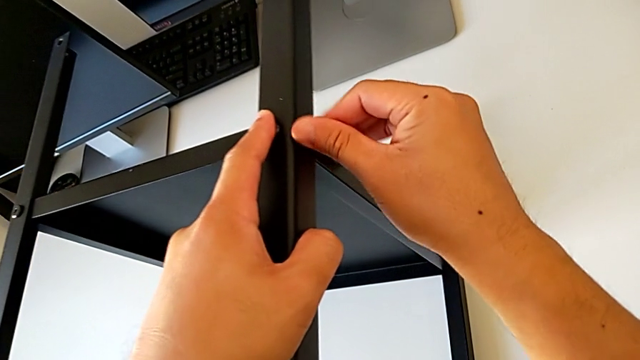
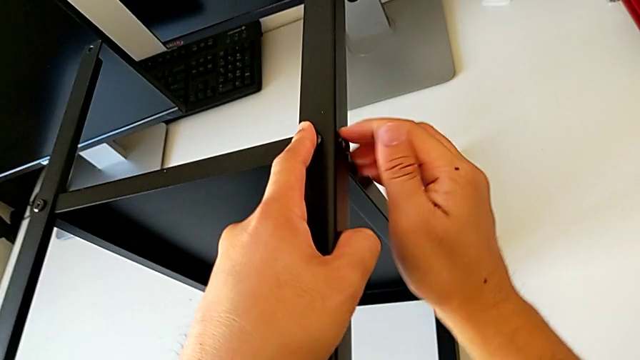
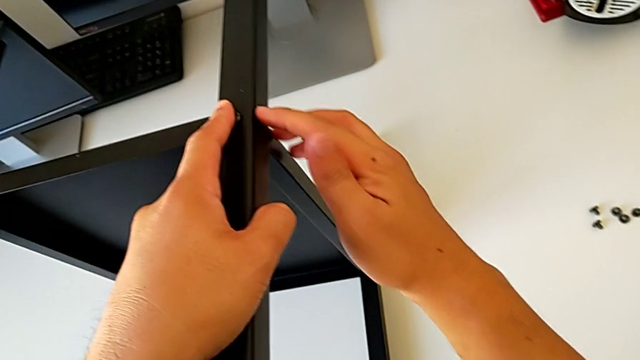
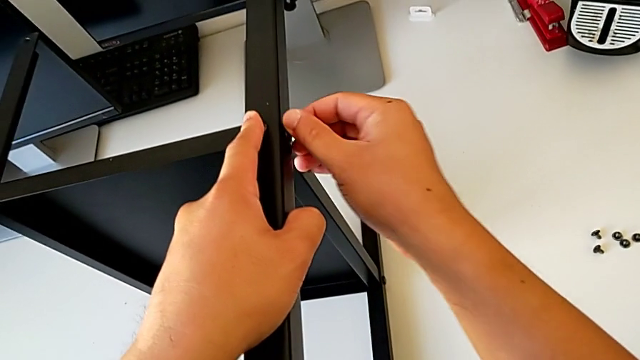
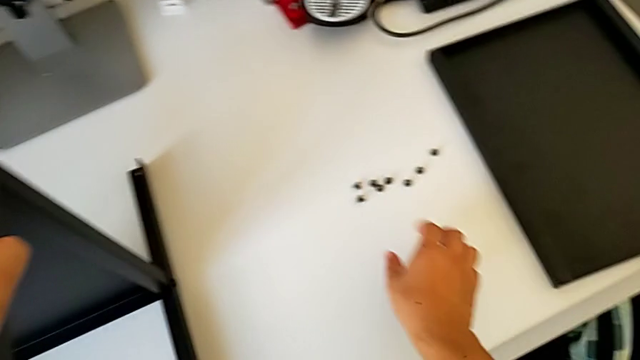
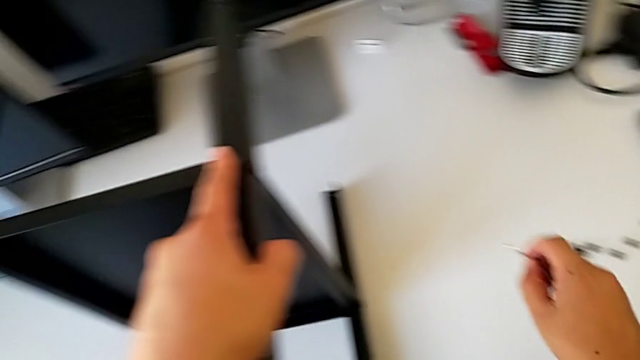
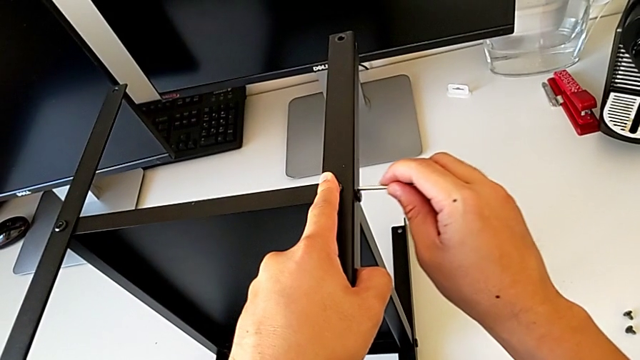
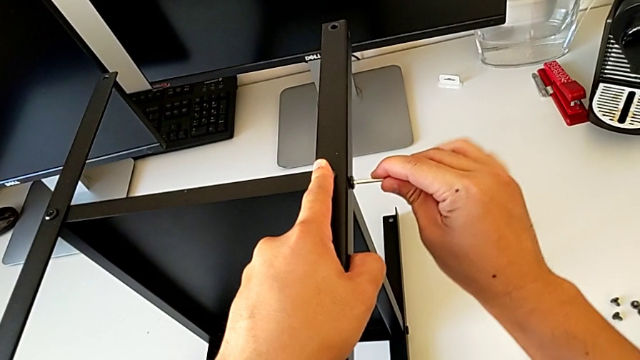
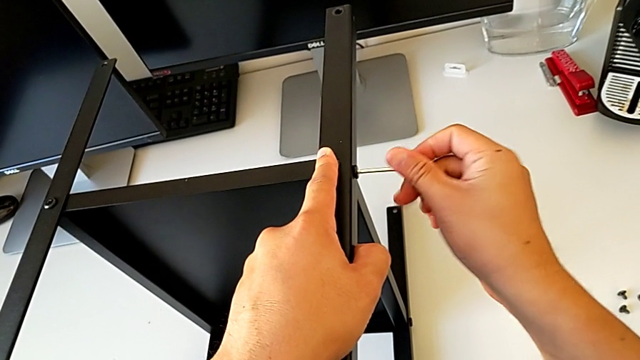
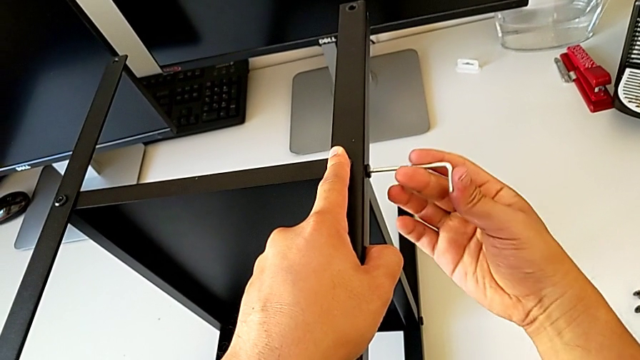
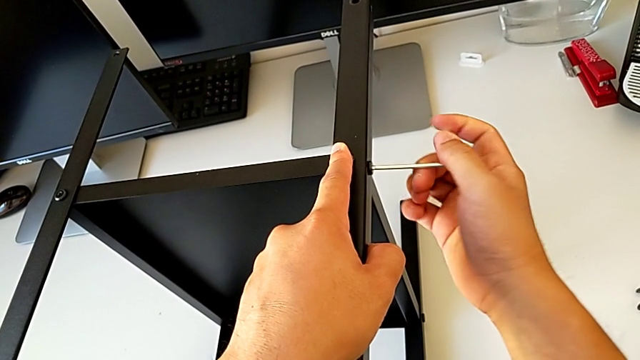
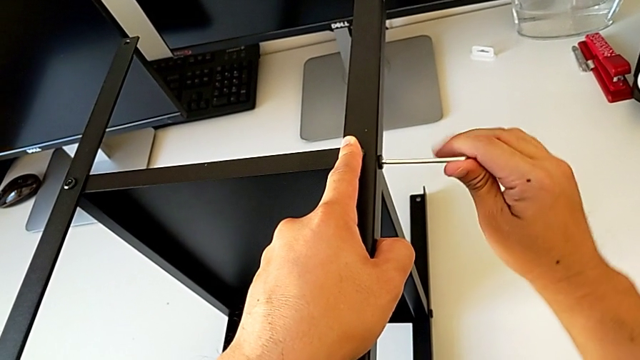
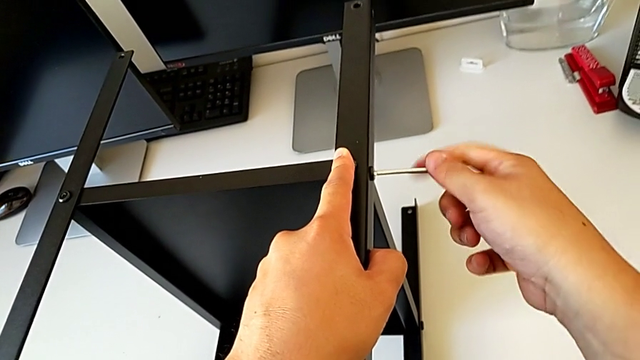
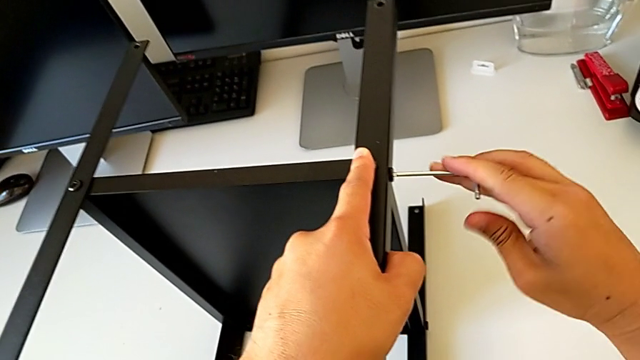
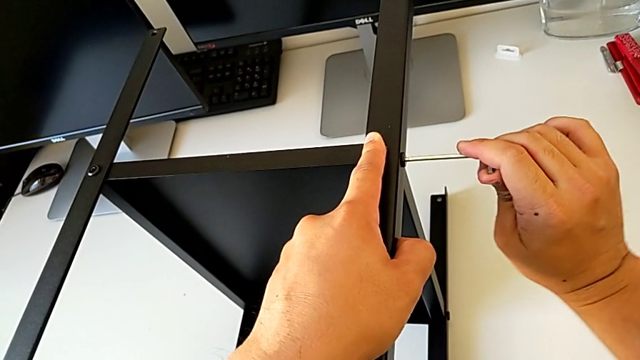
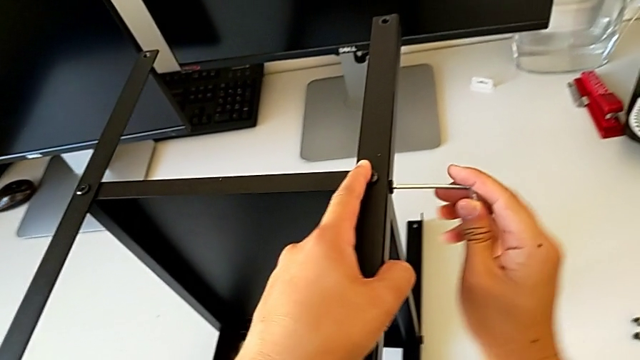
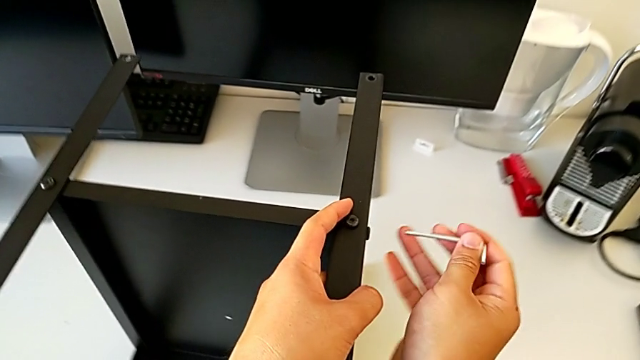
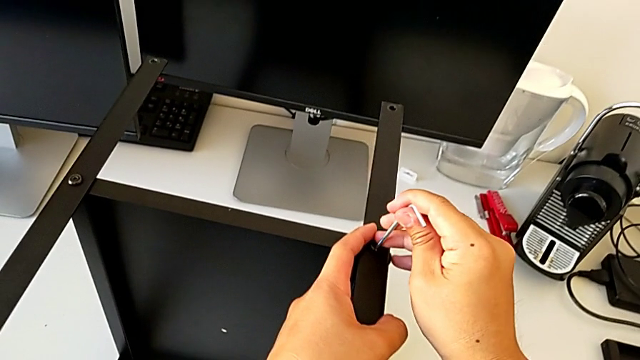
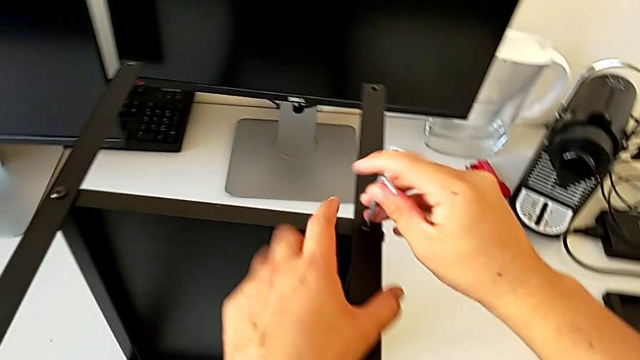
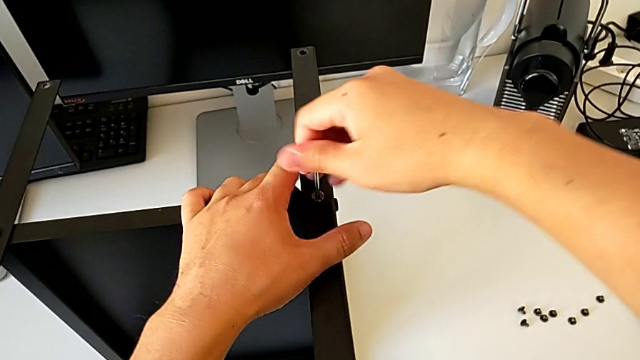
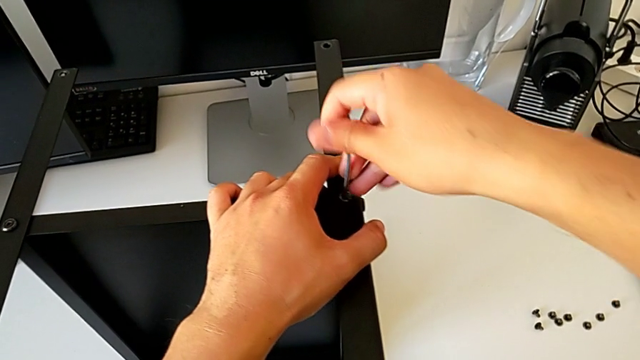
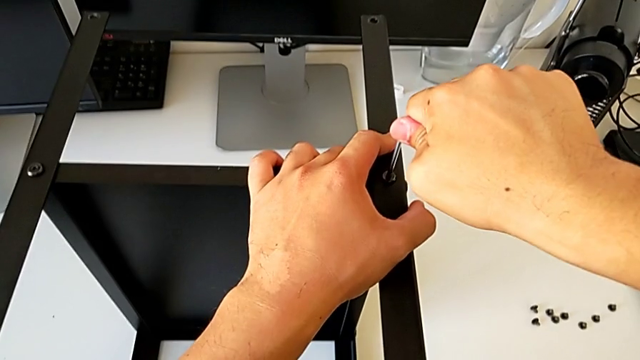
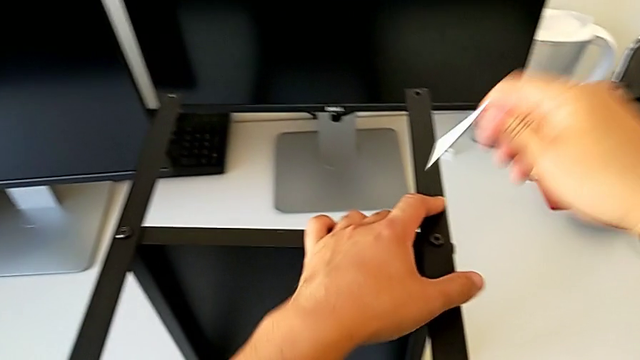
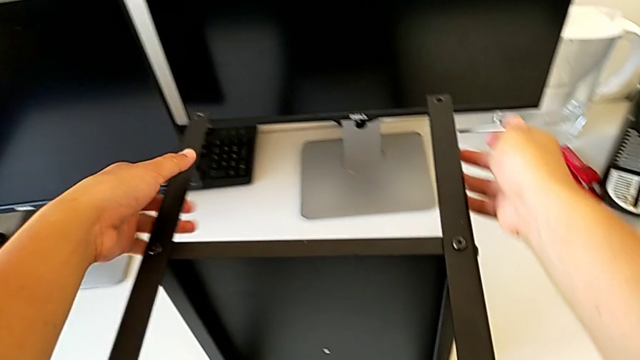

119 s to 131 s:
The camera wearer is assembling the fourth leg of the table. They screw the hex socket head, grab the Allen wrench, insert it, screw the hex socket head, withdraw the Allen wrench, insert it, screw the hex socket head and withdraw the Allen wrench.

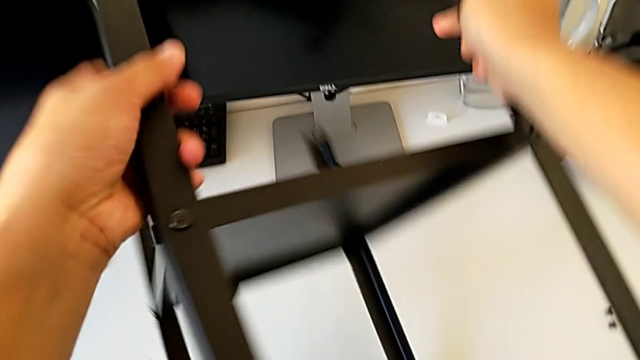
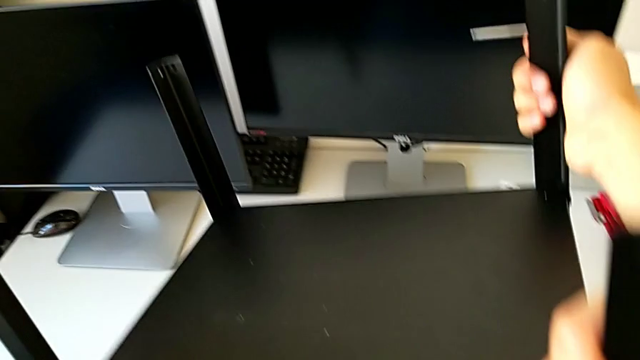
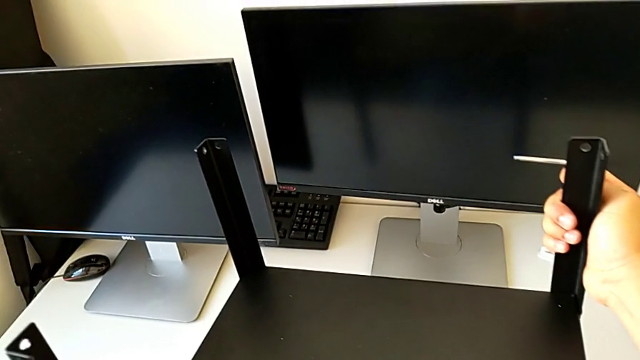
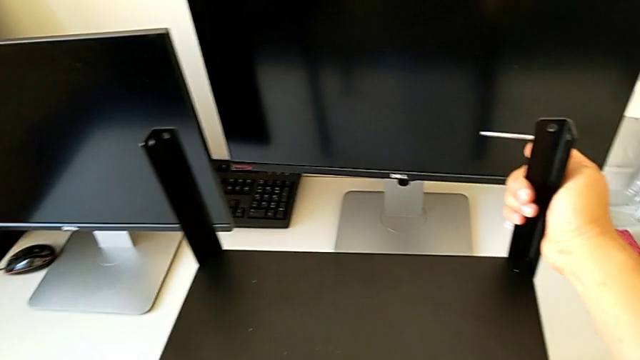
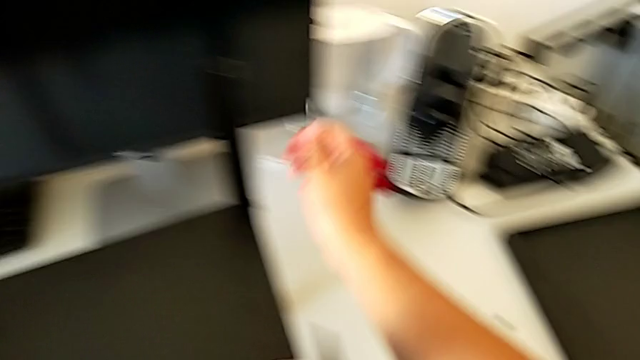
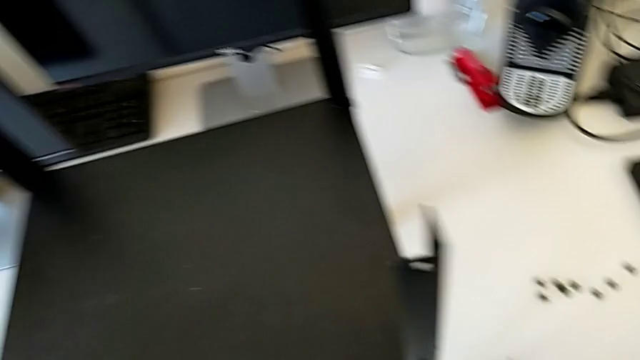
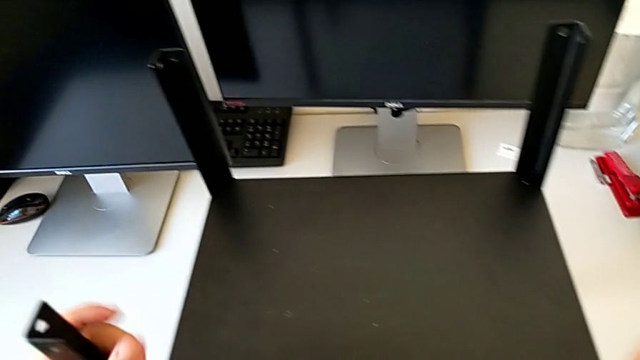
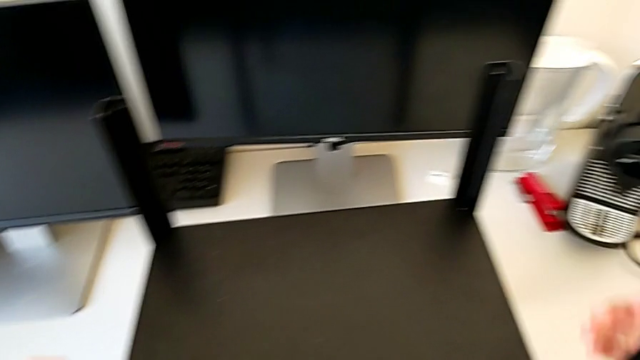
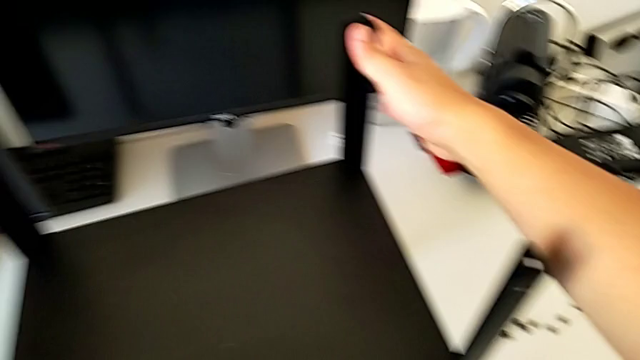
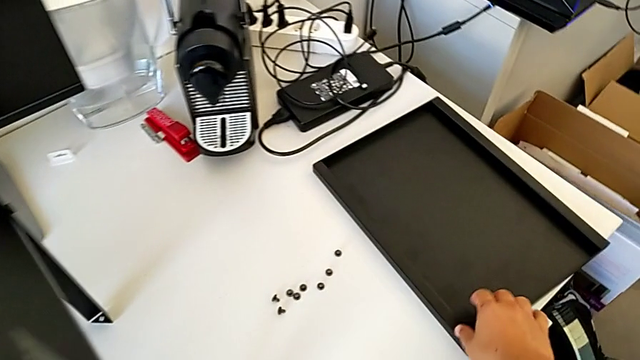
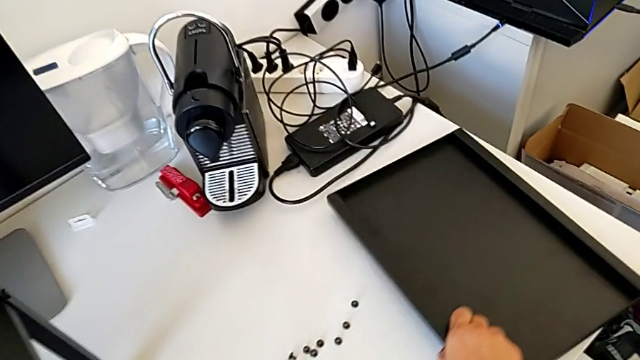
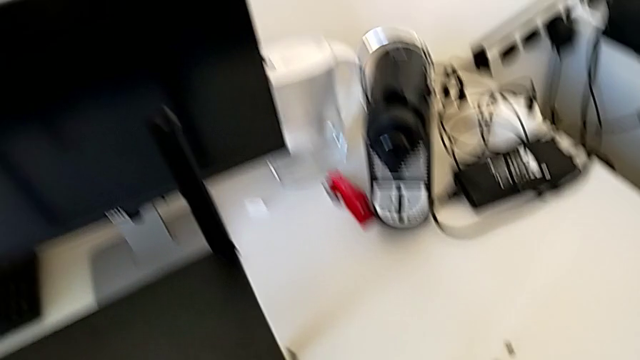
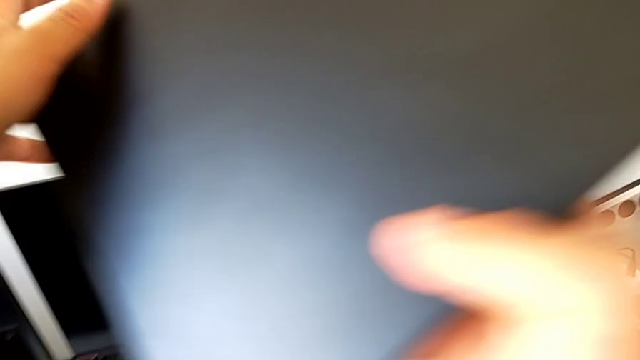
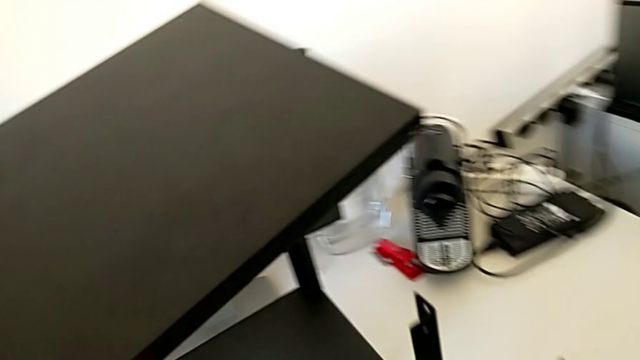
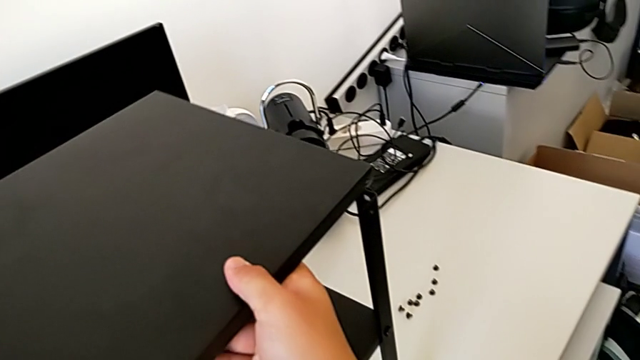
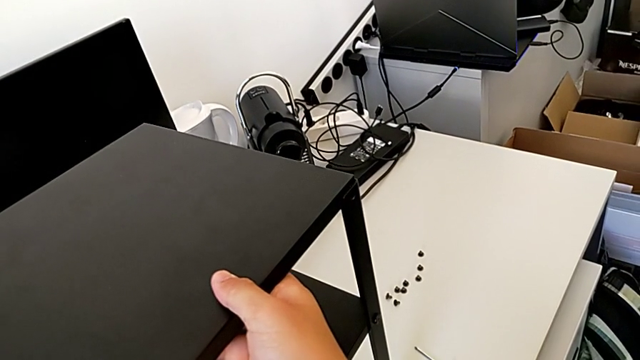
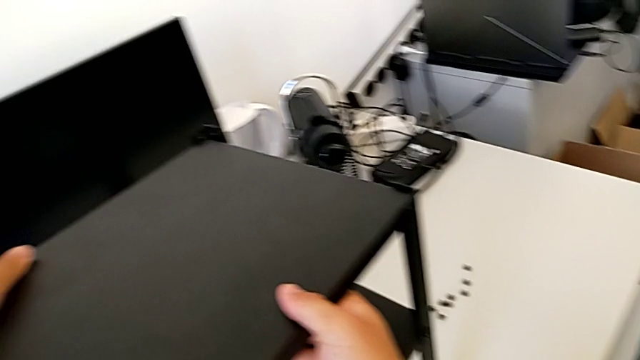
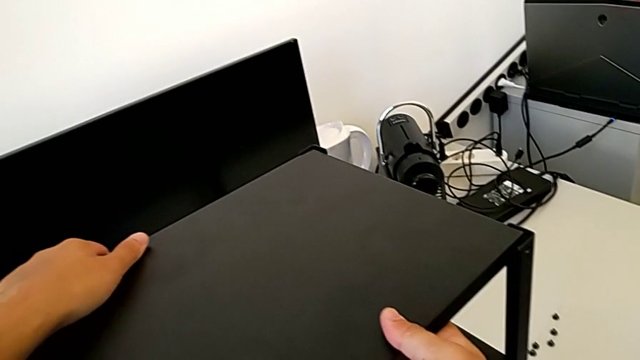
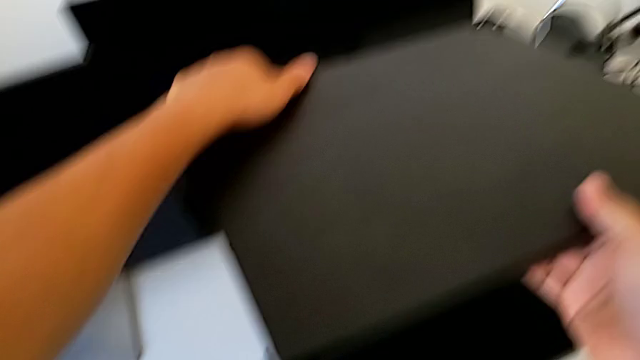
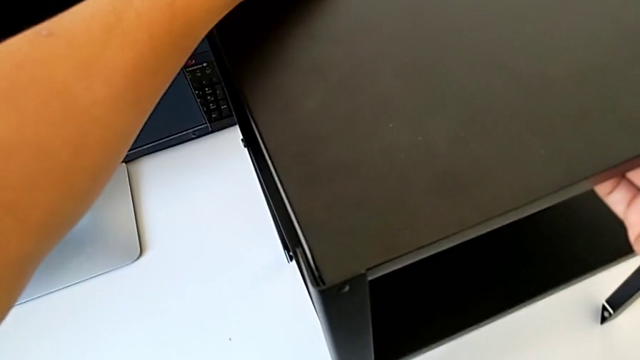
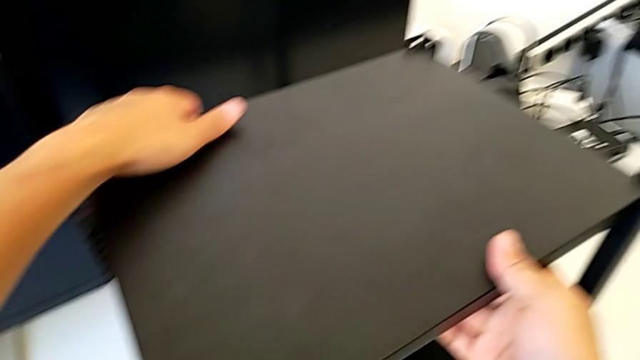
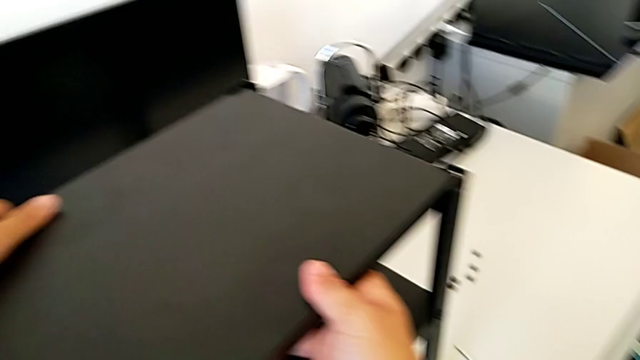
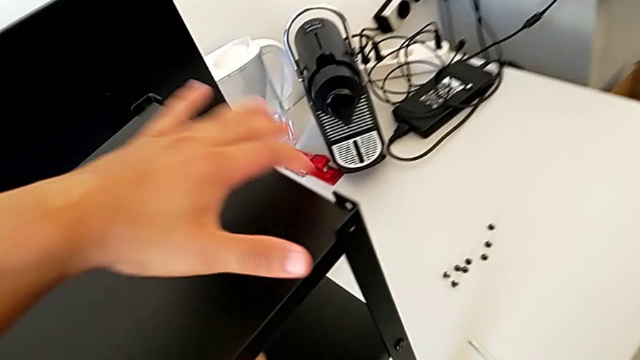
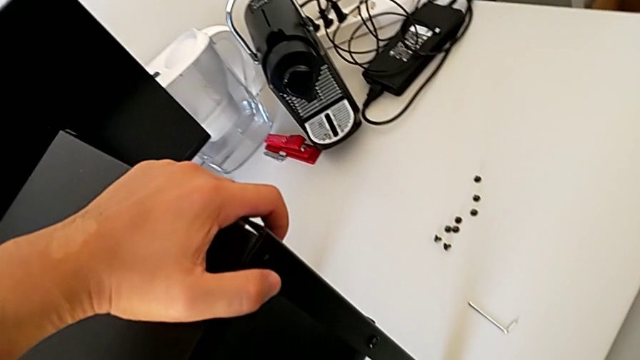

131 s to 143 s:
The camera wearer is assembling the top table with the furniture. They rotate the nightstand, place the Allen wrench, grab the tray and align the top tray.
